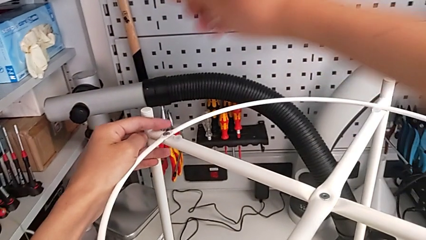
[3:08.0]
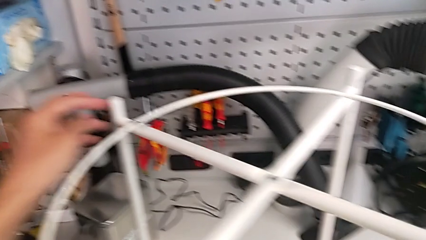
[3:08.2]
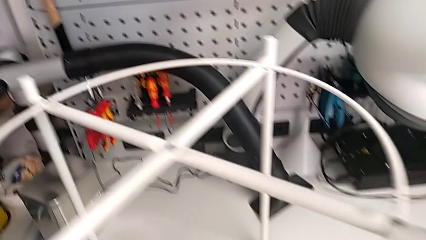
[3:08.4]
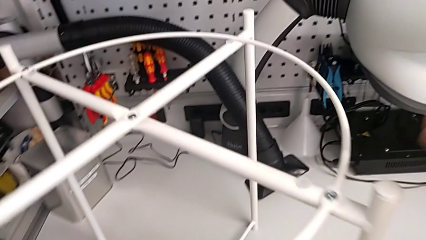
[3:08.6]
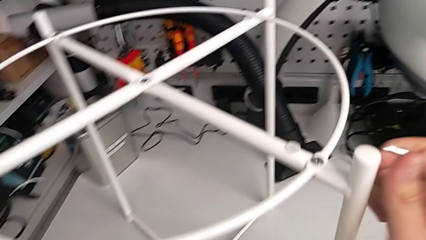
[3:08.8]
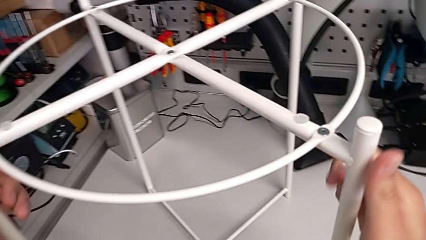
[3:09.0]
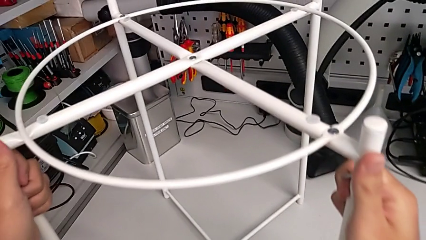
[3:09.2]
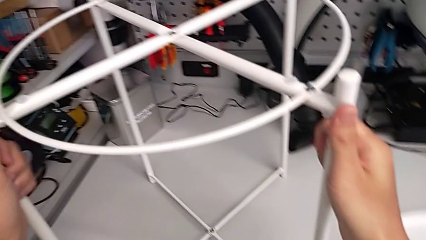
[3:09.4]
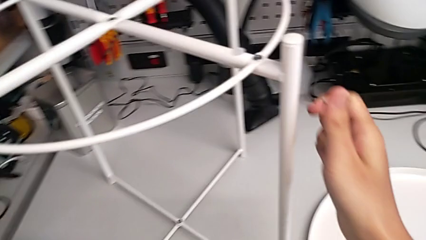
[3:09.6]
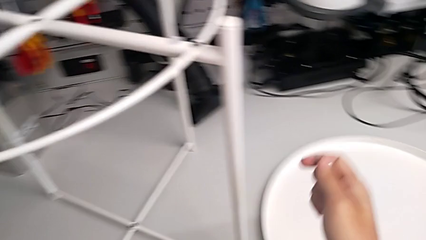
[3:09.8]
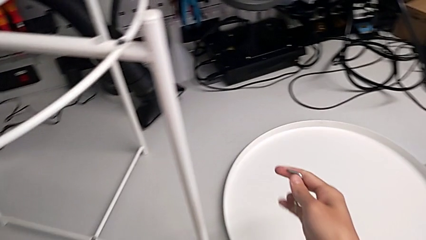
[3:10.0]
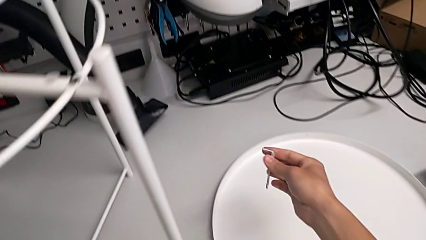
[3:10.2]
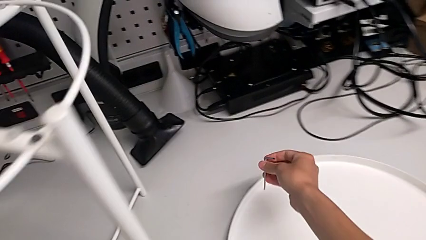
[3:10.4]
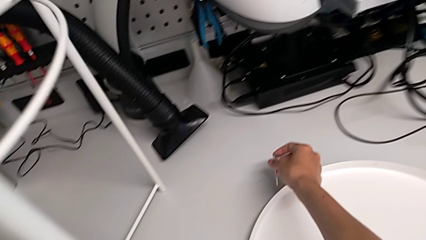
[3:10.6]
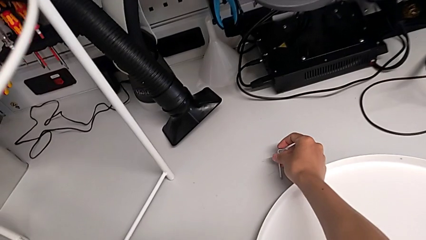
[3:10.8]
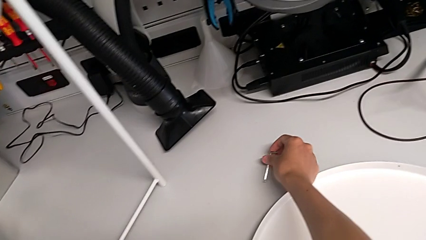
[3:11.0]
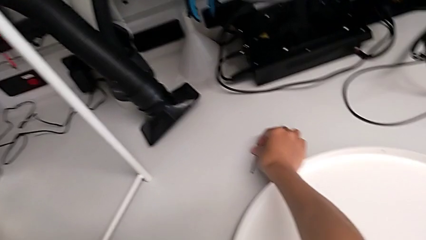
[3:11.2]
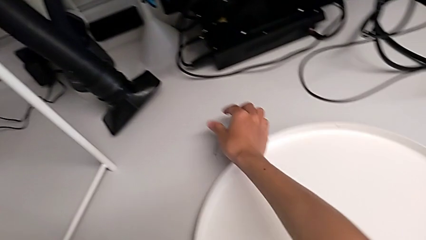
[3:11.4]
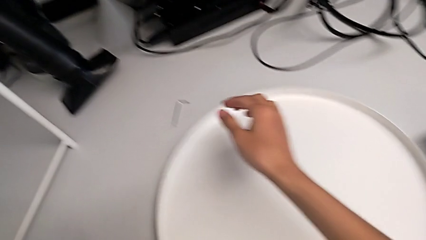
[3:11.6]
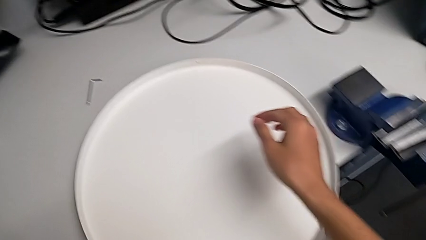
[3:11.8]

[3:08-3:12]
The camera wearer is assembling the circle onto the base. They inspect the tray table and place the Allen wrench.

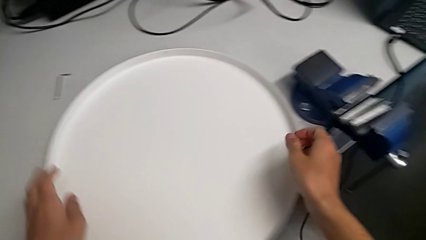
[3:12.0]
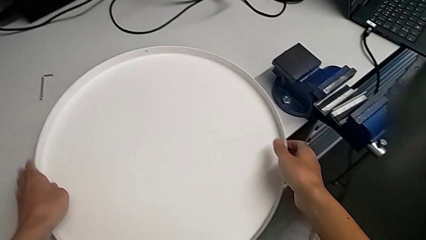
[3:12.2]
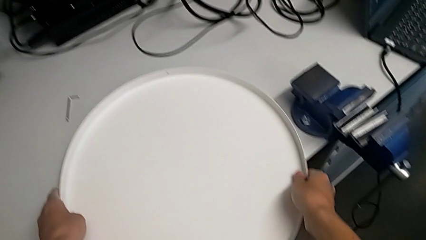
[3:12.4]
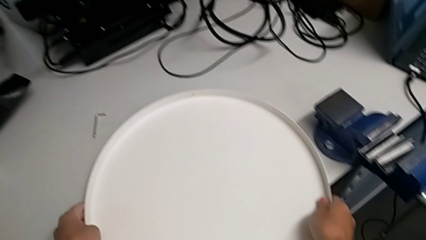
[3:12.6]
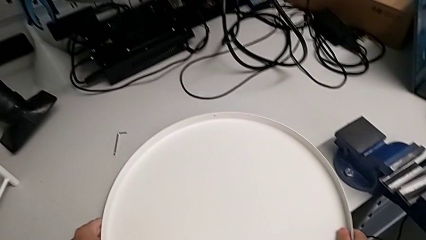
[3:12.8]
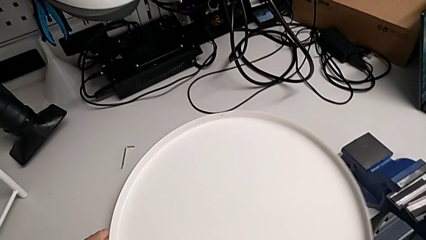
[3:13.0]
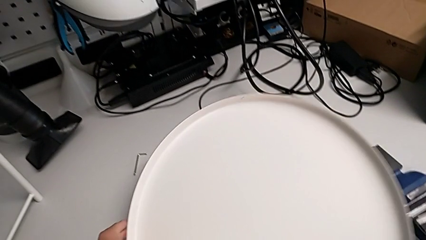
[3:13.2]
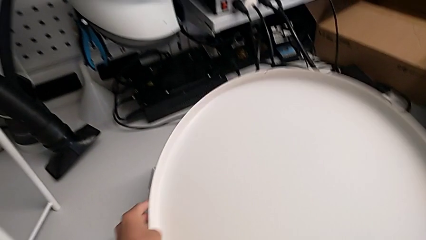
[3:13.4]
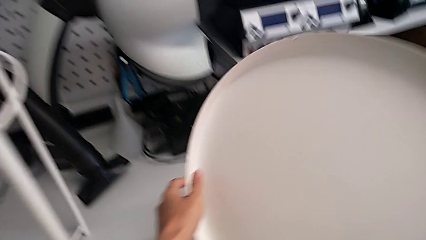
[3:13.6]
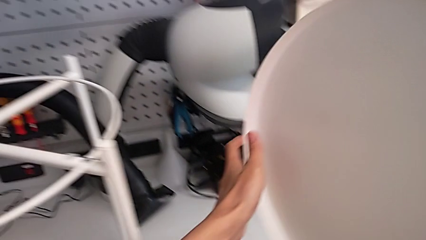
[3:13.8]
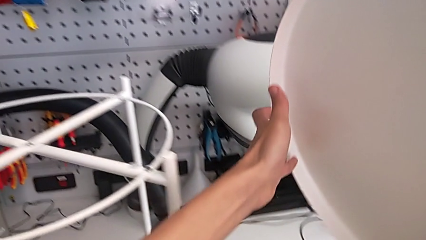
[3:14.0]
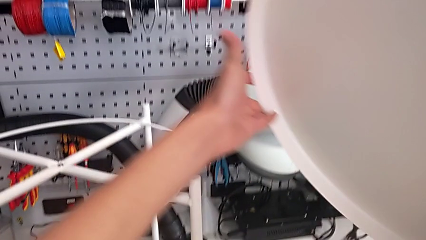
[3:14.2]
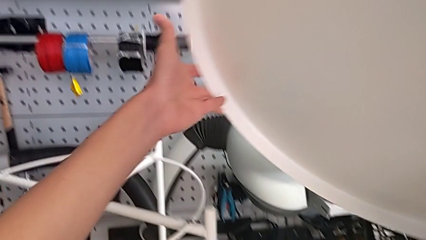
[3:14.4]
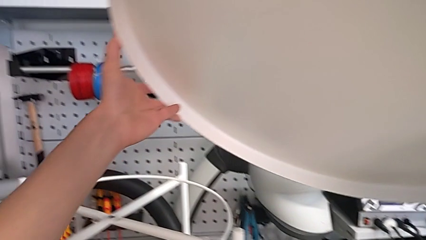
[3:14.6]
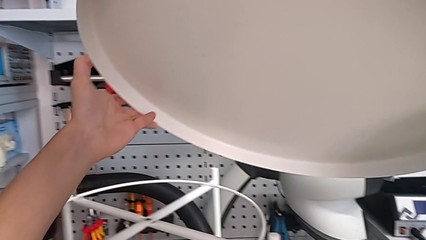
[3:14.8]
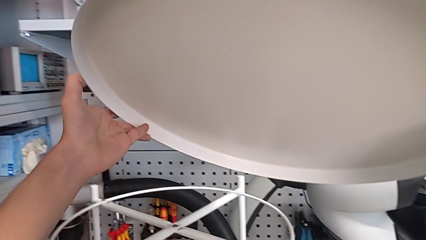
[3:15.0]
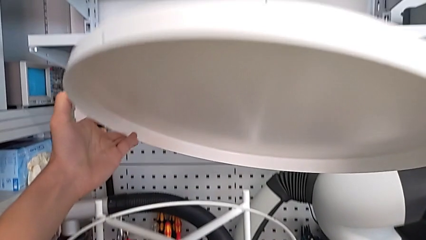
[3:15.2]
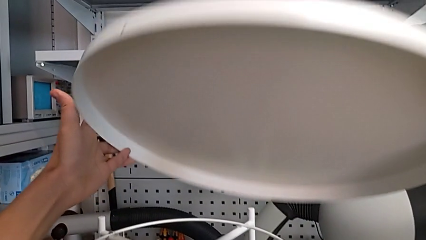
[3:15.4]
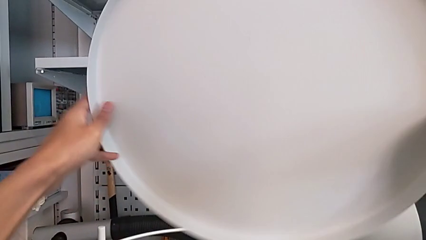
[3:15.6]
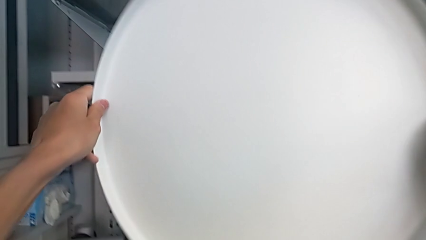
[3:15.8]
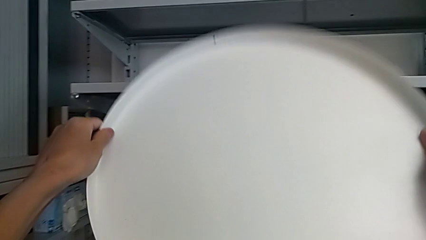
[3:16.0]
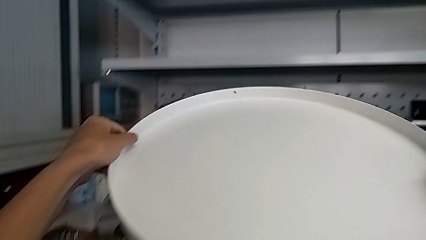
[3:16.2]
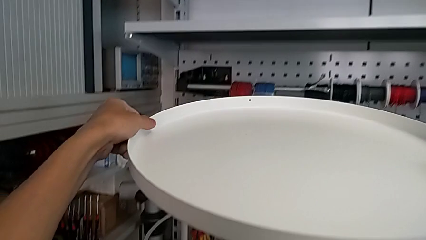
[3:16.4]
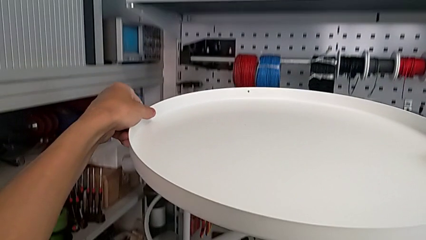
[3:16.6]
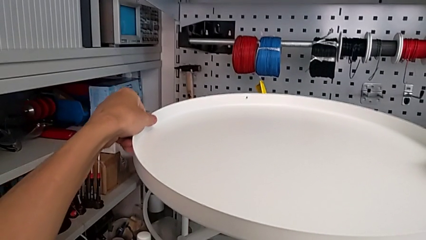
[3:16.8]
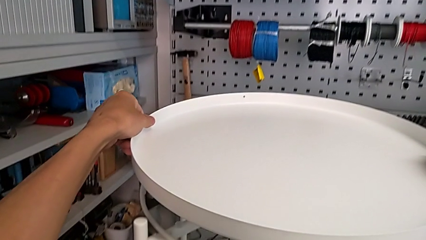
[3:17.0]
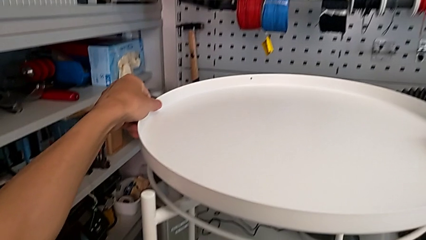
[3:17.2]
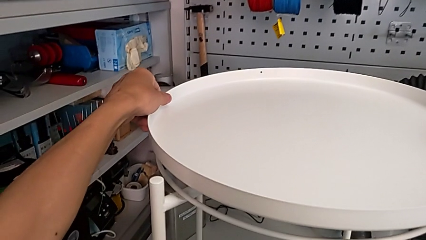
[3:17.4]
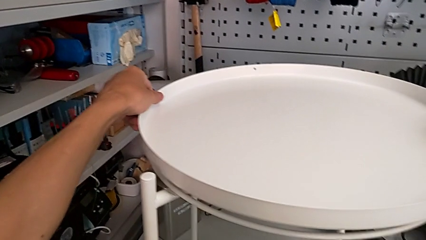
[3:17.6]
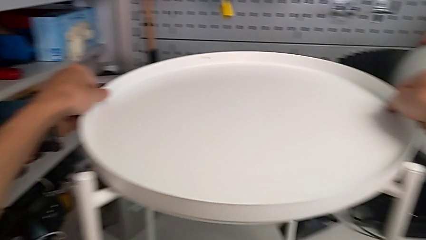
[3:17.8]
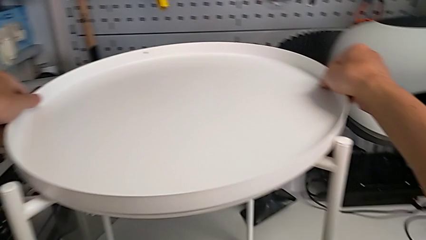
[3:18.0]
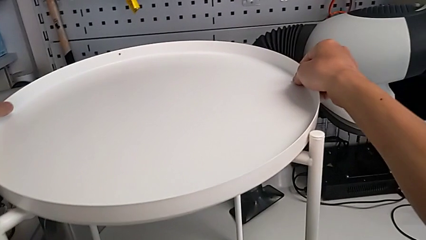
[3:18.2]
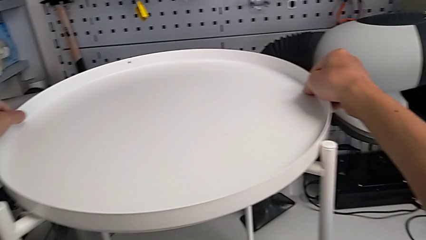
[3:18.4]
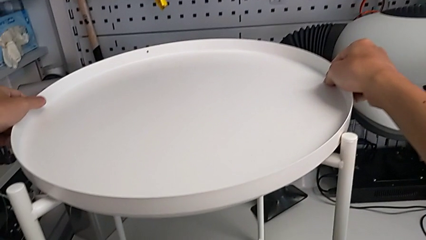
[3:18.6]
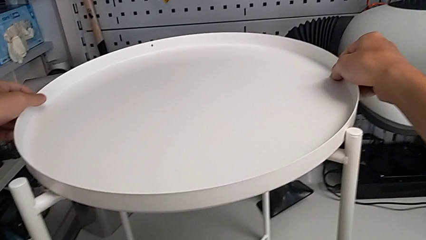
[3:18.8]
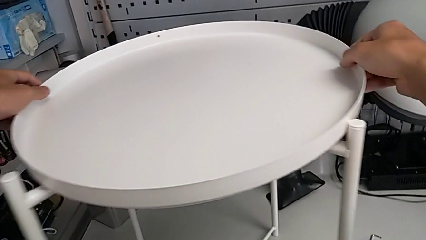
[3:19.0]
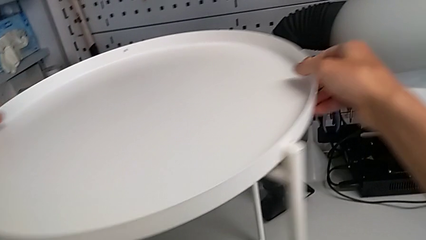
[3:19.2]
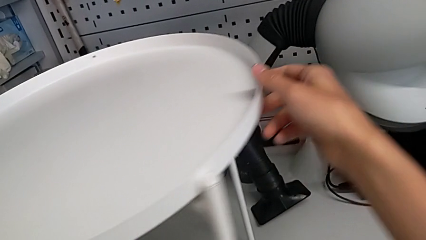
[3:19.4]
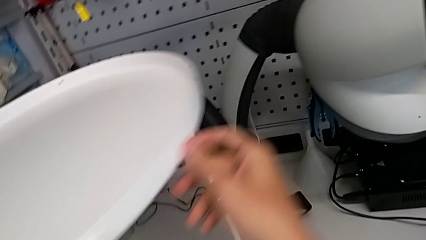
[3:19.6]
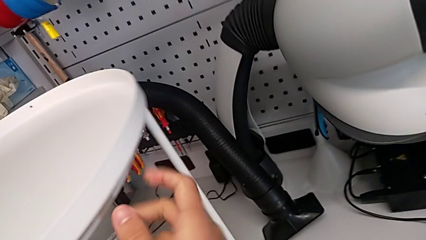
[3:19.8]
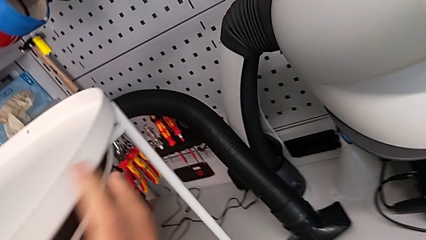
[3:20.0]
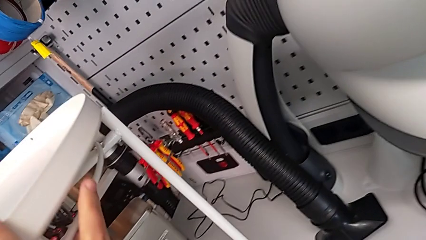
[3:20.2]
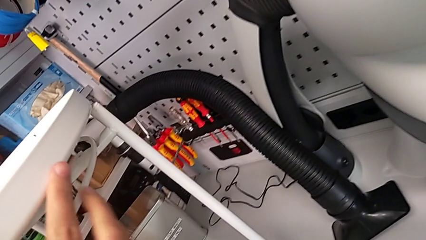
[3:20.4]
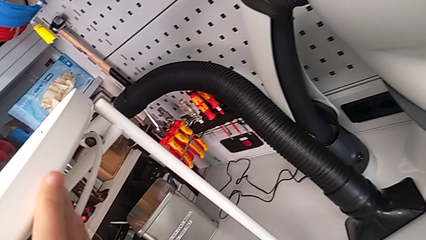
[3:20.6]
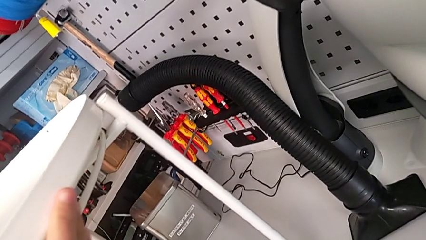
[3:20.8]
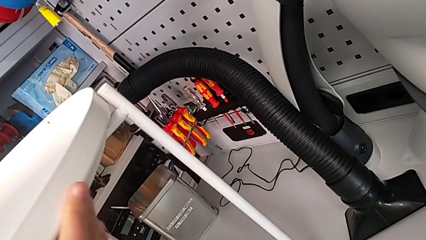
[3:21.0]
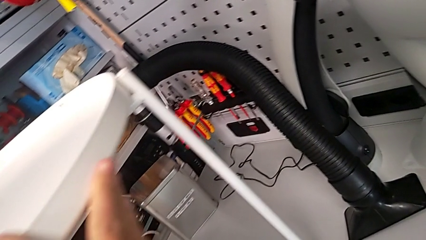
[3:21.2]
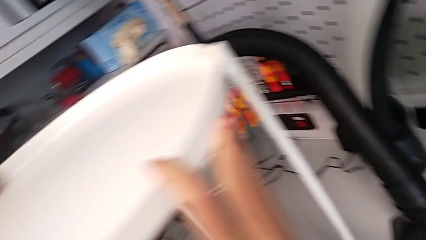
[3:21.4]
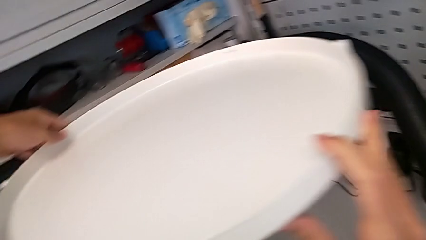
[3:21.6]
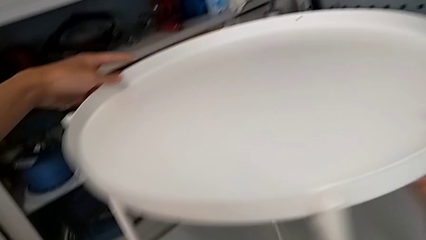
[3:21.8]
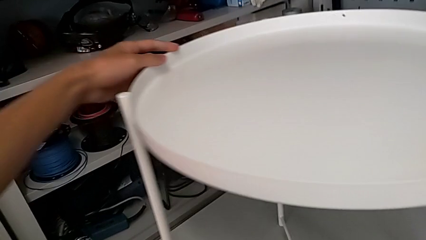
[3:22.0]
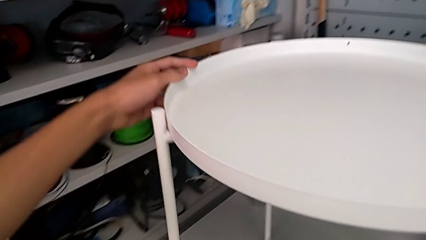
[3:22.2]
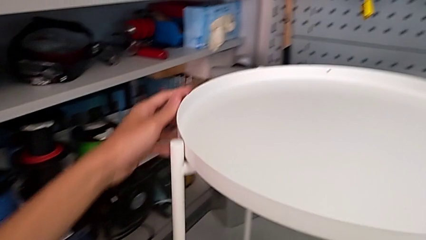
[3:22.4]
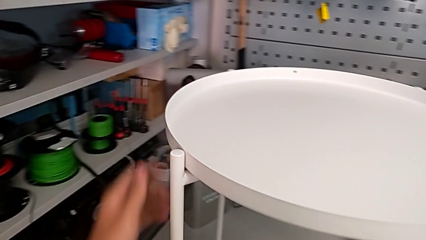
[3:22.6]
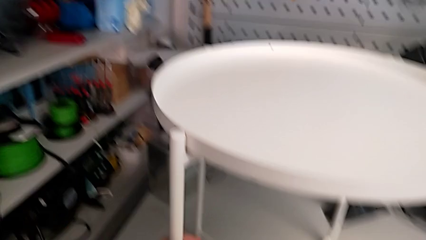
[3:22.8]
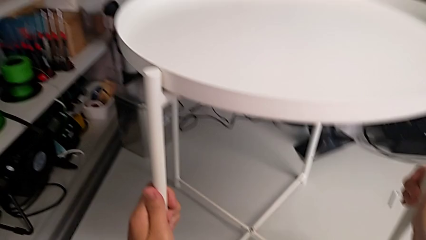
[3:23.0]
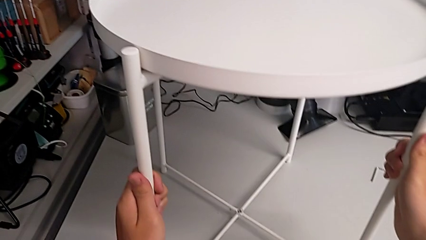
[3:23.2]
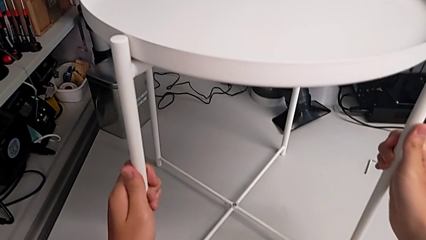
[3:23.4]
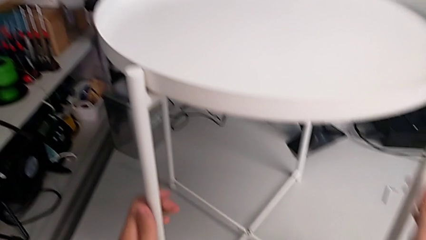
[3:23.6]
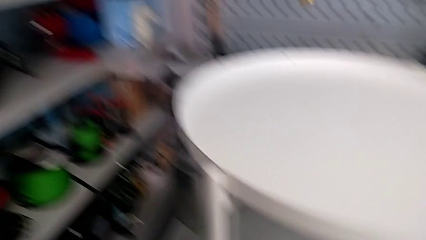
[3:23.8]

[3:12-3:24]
The camera wearer places the tray onto the base. They lift the tray, rotate it, align it twice and grab the tray table.
